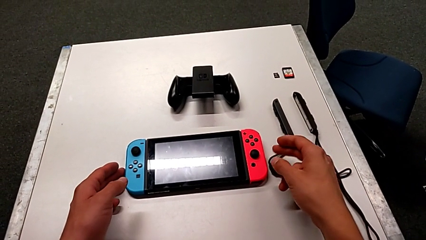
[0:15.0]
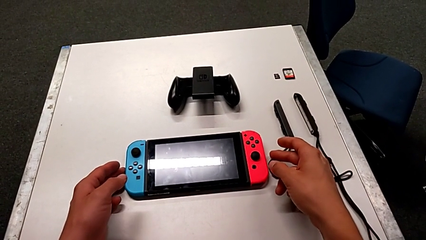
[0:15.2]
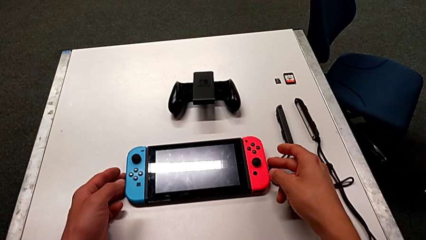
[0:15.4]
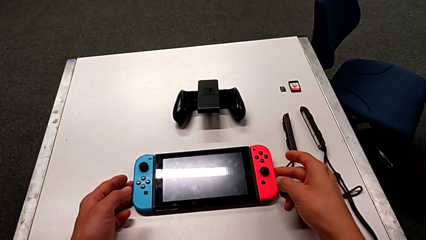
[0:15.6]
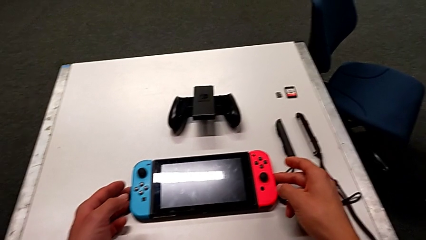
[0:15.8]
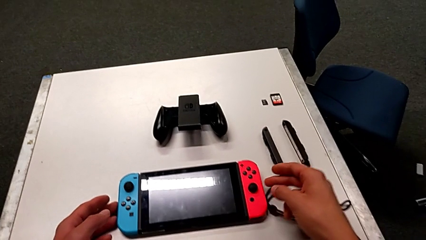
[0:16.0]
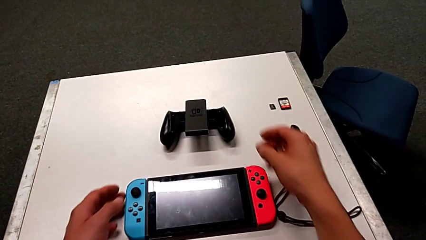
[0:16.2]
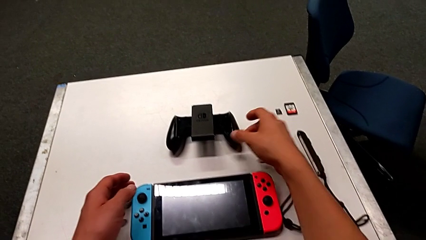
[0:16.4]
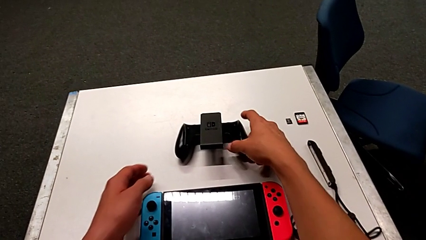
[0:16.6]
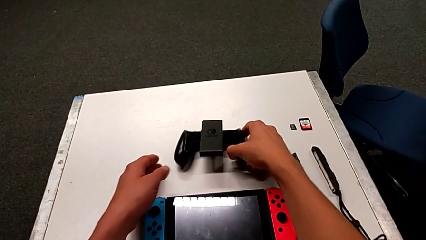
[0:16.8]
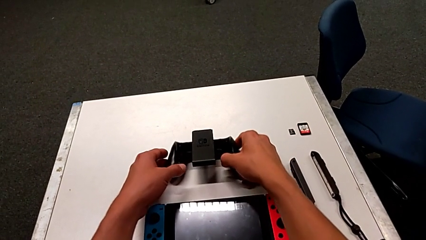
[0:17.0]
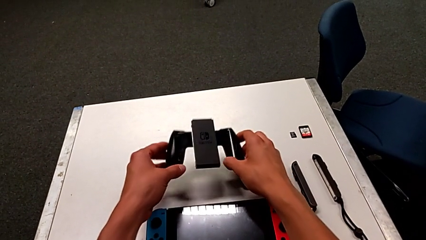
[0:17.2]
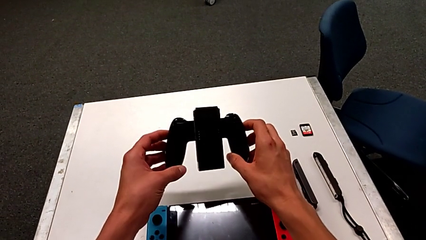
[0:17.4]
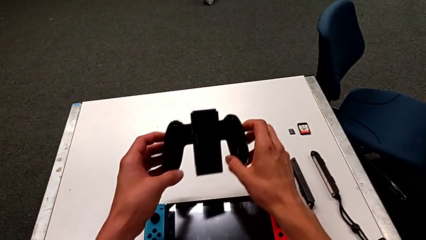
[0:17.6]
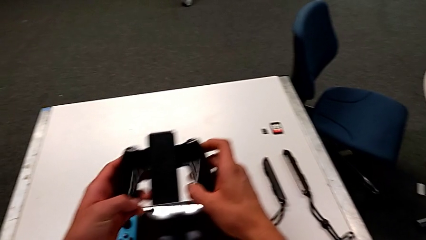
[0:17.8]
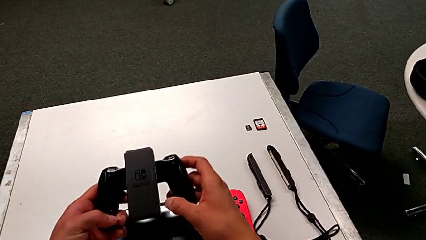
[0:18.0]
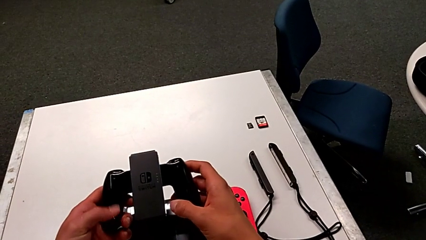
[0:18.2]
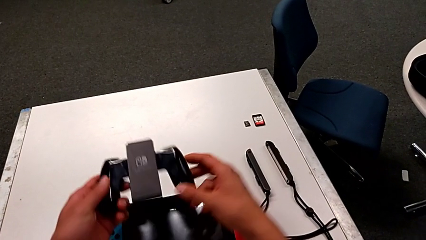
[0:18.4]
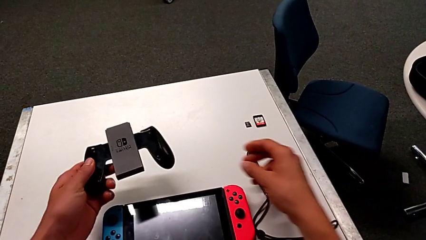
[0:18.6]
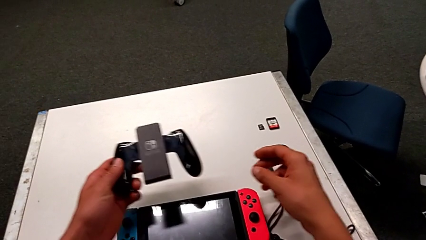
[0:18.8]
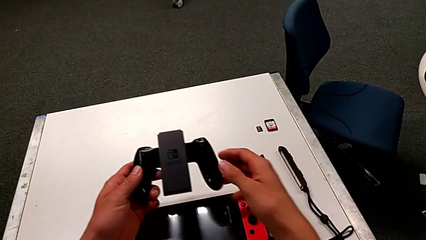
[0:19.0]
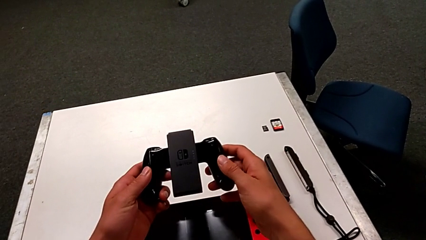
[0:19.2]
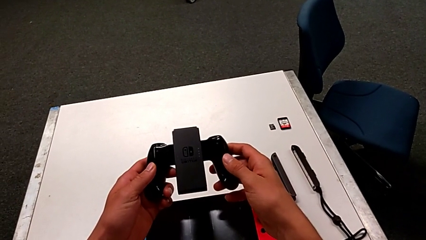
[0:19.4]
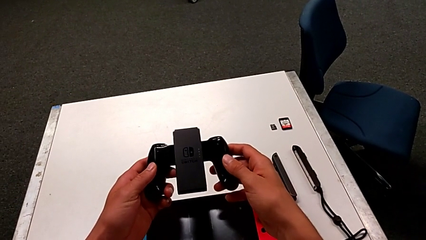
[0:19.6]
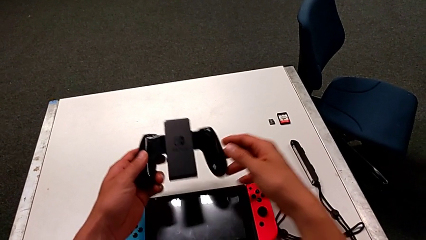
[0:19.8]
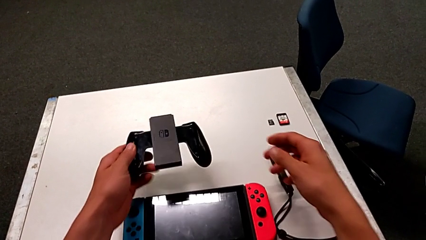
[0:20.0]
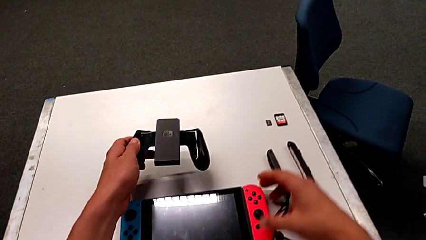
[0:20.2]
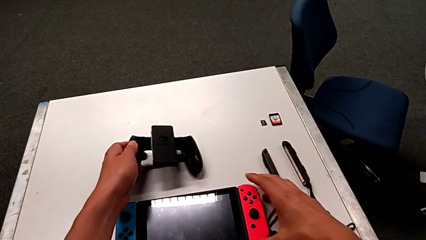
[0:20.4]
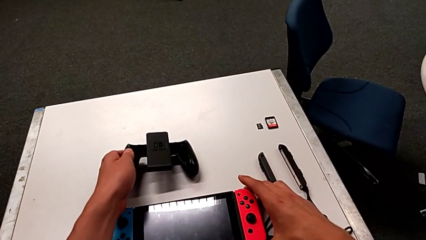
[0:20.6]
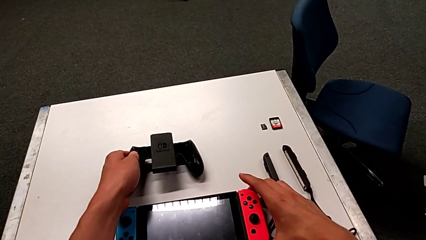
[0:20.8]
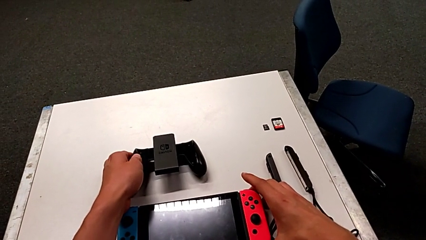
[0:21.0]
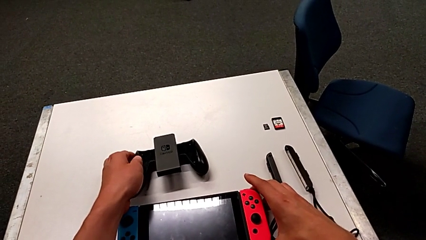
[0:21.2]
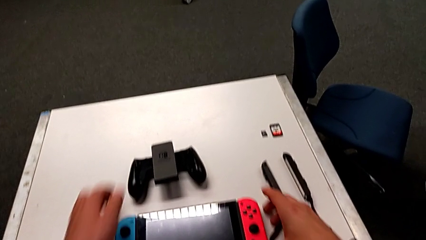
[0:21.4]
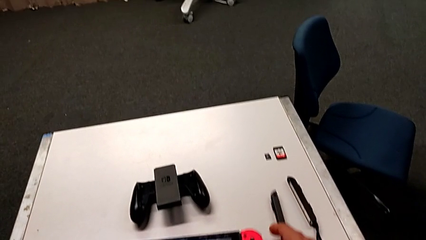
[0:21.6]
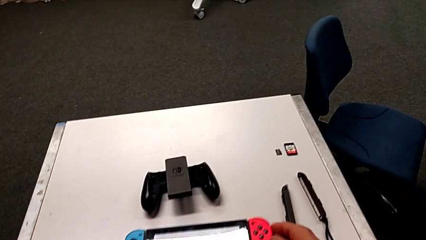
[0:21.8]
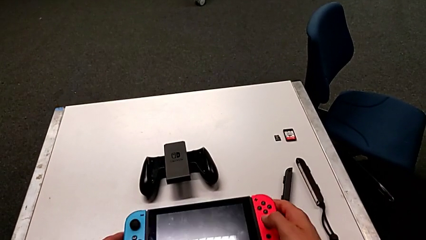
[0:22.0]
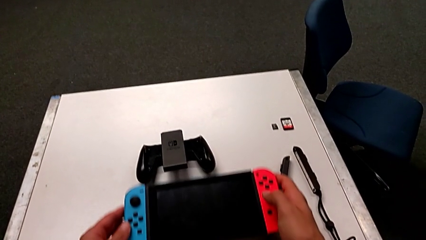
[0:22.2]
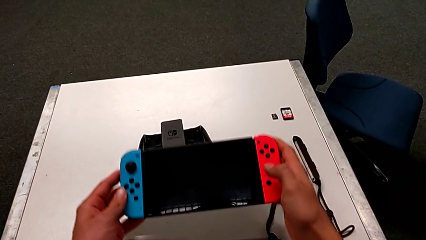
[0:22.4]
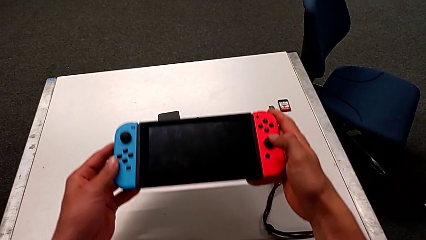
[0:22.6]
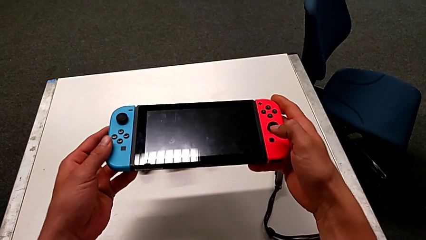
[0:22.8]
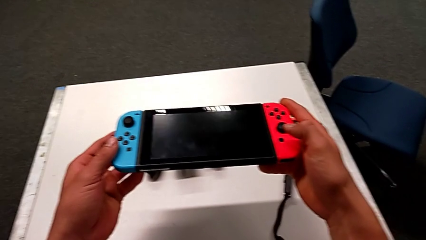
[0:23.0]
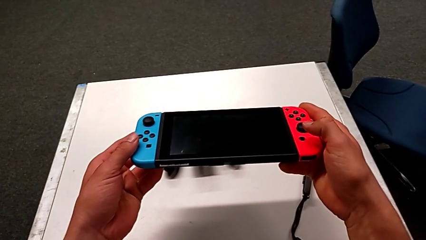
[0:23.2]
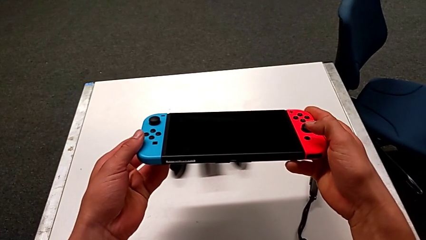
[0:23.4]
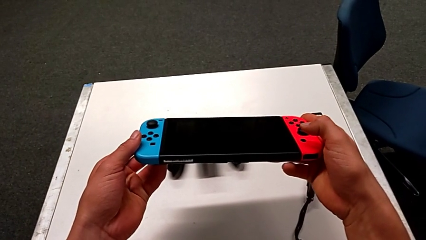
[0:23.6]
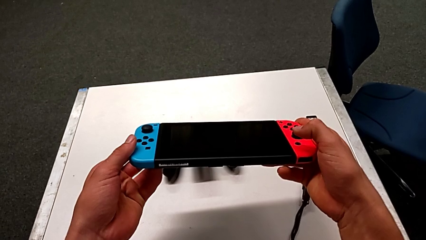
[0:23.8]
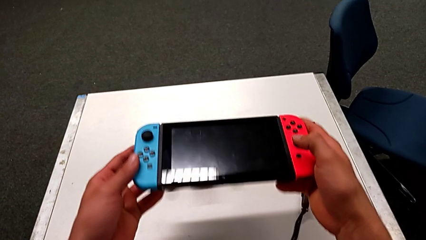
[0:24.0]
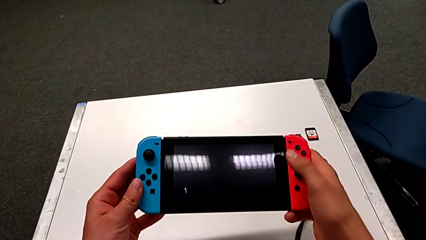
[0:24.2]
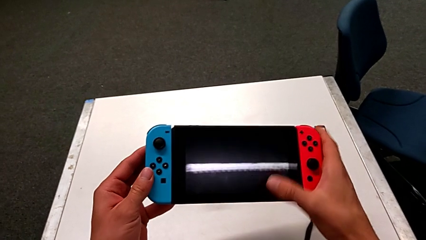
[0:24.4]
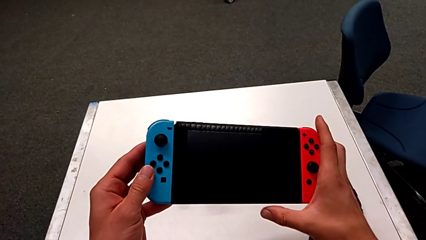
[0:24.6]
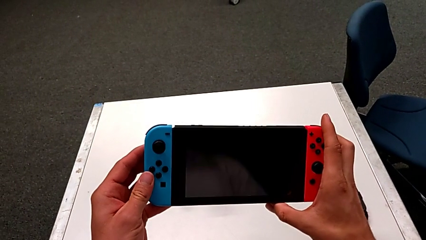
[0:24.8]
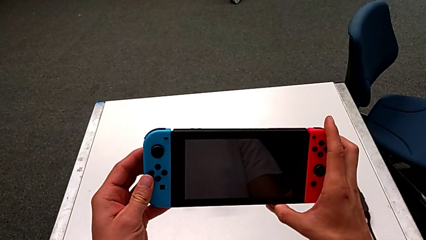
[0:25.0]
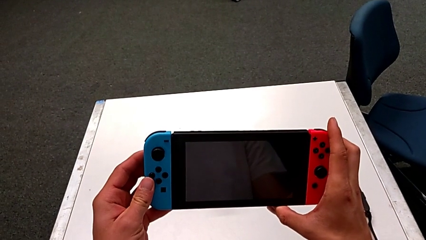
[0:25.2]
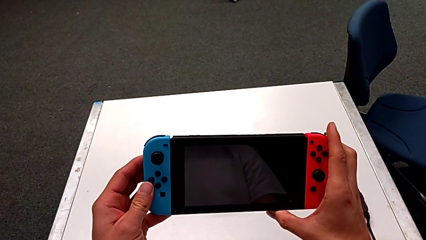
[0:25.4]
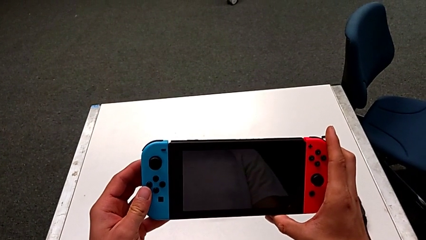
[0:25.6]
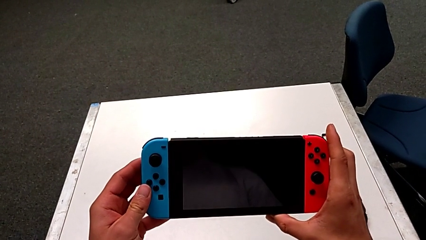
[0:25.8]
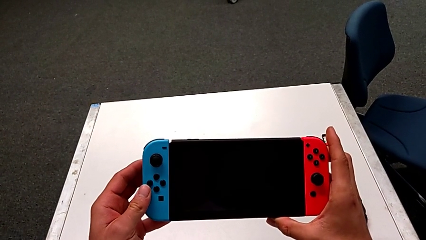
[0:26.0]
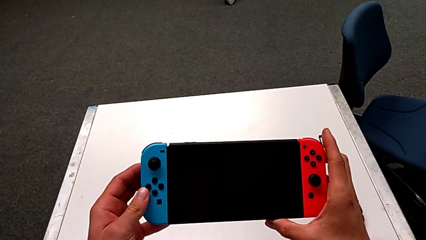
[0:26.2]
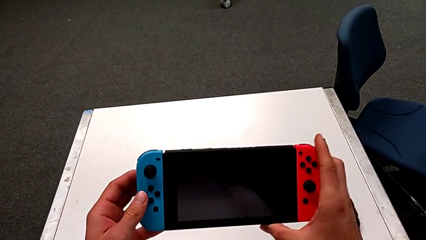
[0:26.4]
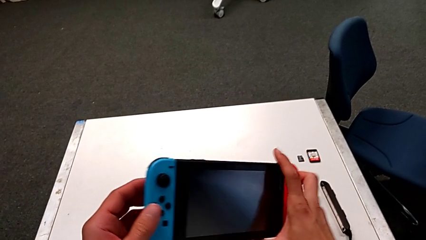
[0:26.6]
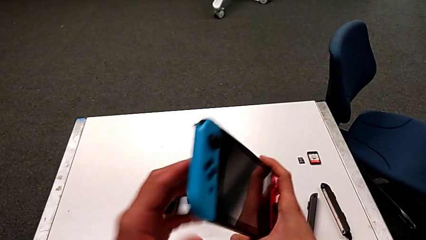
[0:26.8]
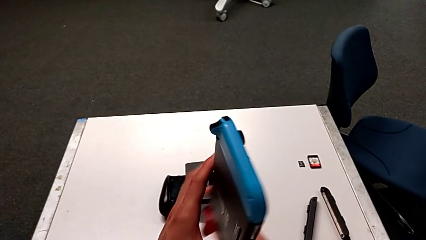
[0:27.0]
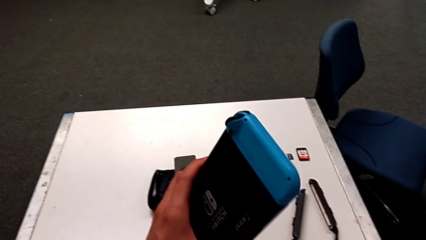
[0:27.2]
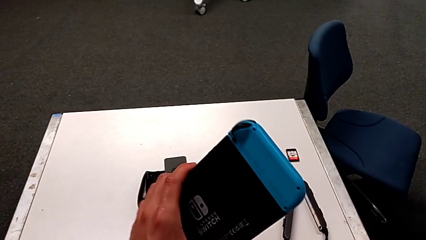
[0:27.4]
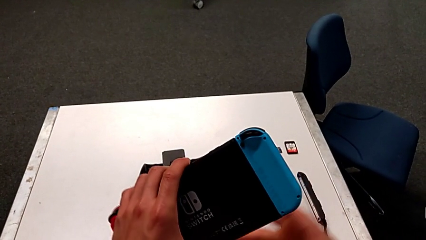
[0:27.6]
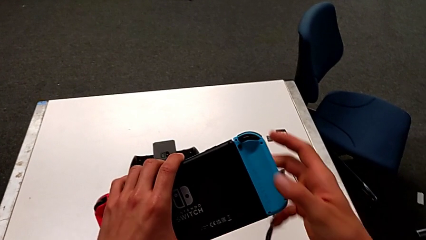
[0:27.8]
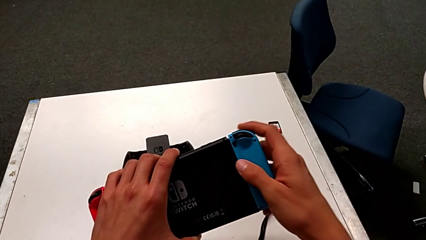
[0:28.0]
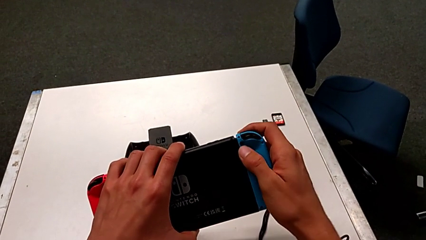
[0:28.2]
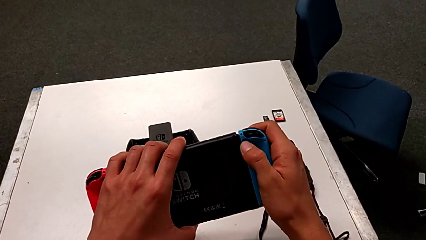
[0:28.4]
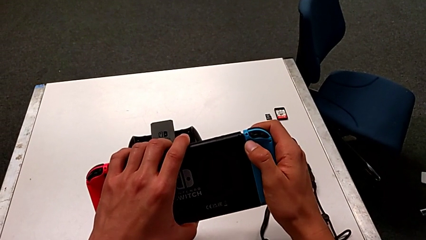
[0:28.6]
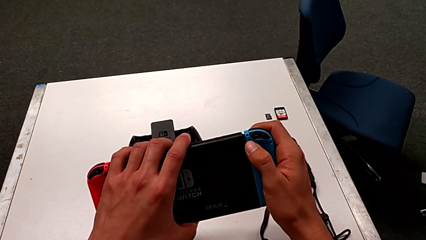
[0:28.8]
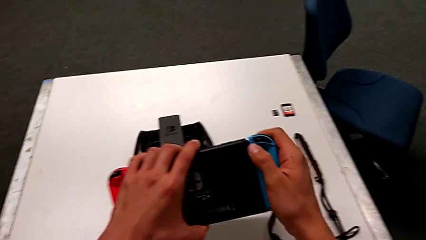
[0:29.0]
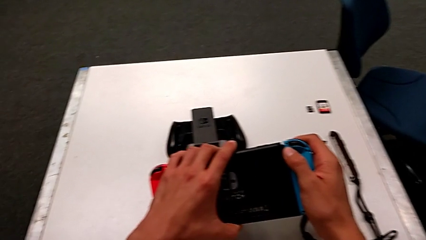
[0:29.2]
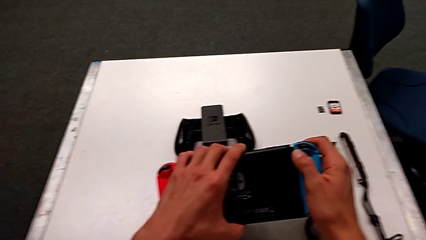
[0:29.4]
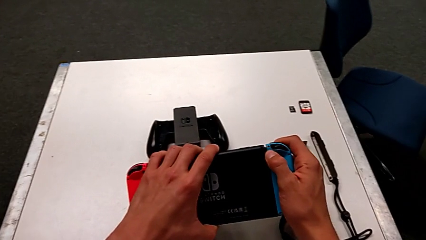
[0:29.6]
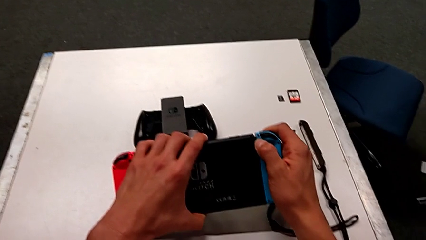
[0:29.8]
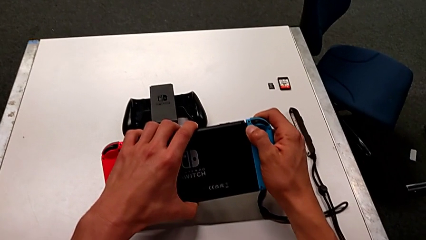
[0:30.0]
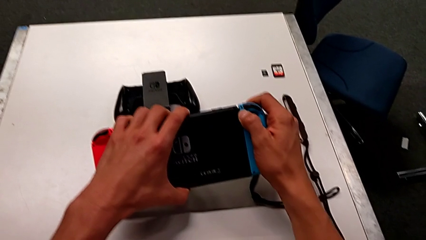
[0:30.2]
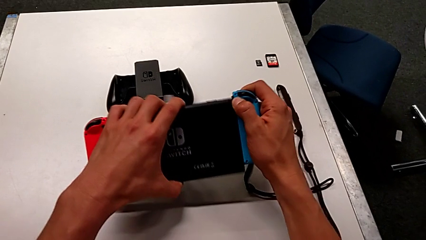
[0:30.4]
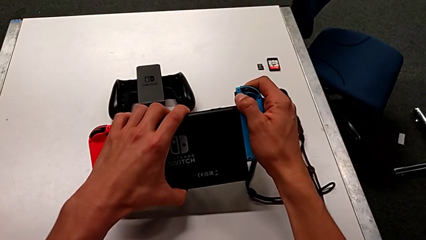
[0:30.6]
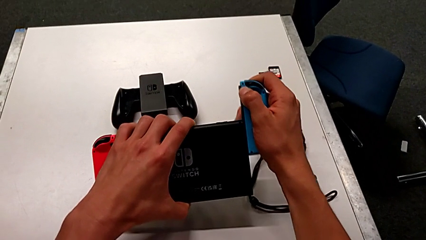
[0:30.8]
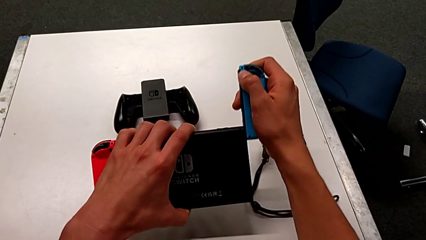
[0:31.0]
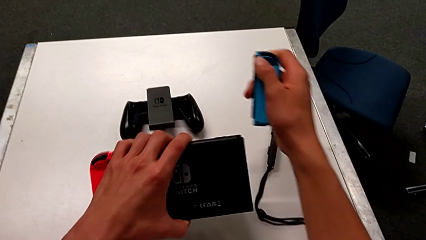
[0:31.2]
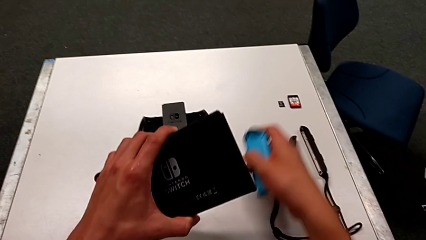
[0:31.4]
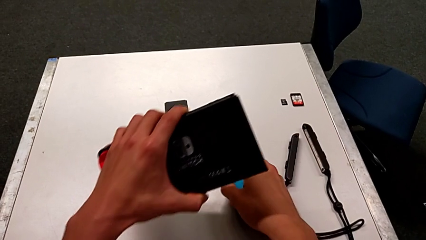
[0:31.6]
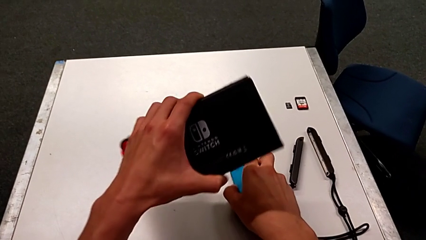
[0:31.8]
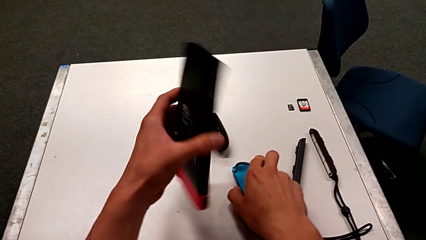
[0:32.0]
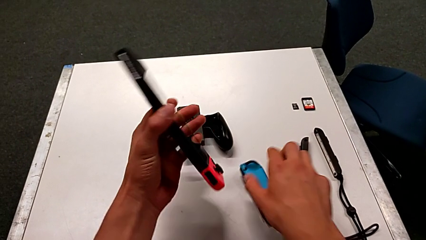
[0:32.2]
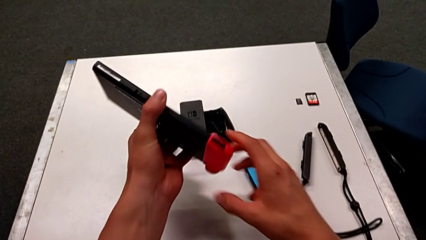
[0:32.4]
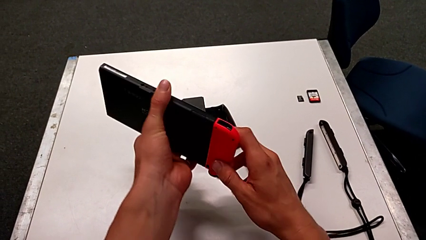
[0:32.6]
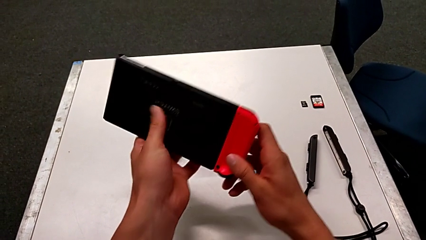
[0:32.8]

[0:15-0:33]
The camera wearer is detaching the Joy-Con controllers. They hold the comfort grip, place the comfort grip, grab the Nintendo Switch, inspect it, turn it, press the black button and withdraw the blue Joy-Con controller.
